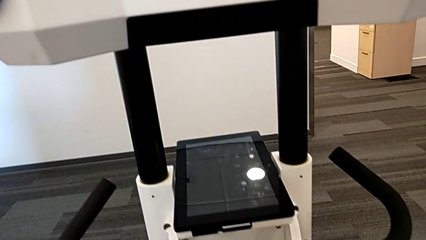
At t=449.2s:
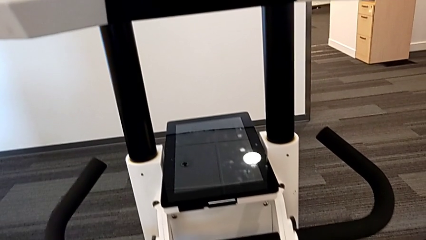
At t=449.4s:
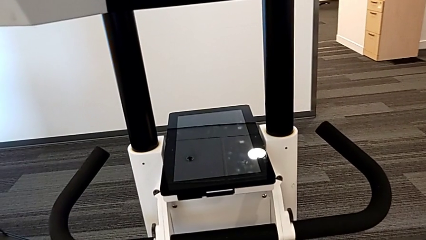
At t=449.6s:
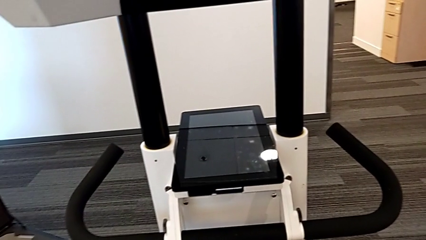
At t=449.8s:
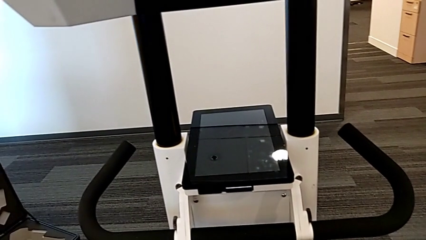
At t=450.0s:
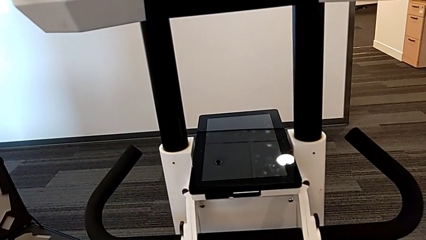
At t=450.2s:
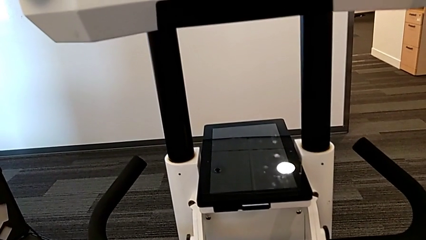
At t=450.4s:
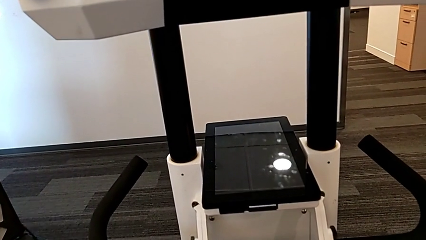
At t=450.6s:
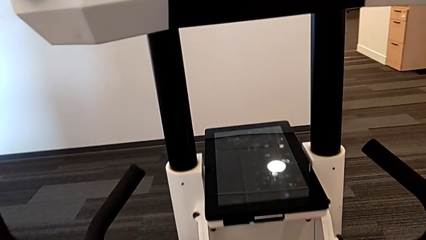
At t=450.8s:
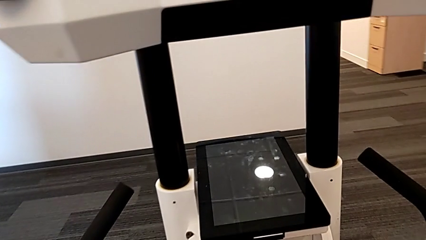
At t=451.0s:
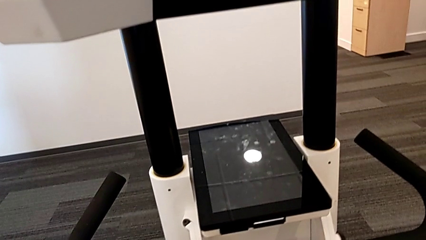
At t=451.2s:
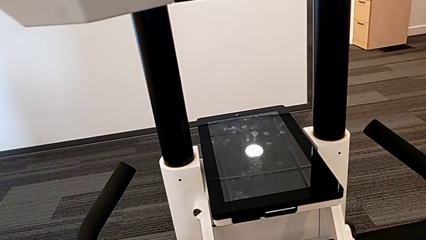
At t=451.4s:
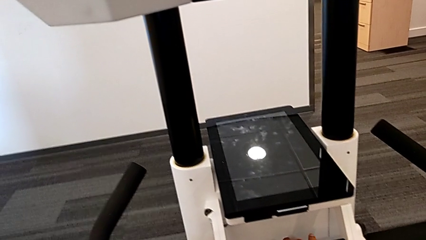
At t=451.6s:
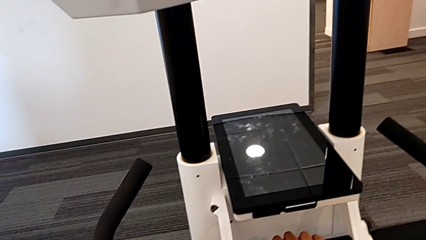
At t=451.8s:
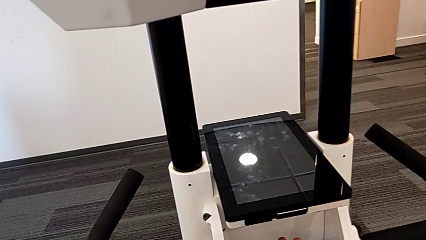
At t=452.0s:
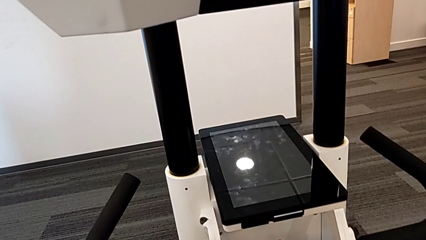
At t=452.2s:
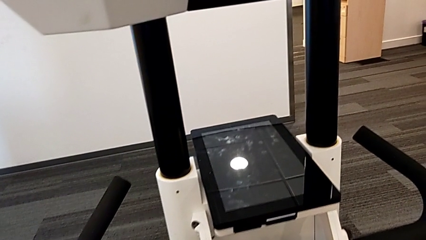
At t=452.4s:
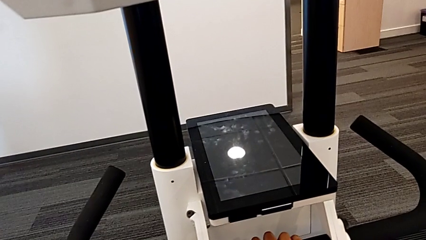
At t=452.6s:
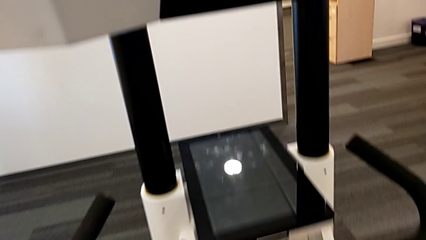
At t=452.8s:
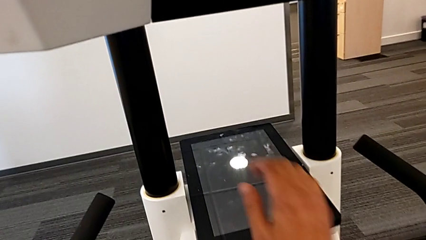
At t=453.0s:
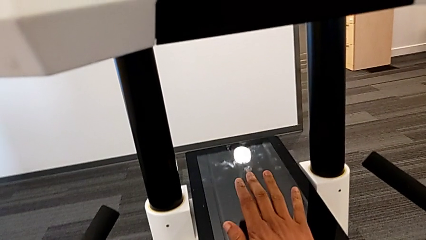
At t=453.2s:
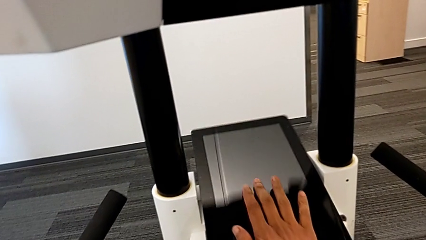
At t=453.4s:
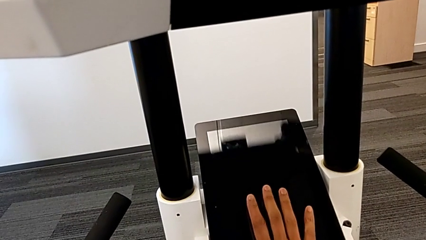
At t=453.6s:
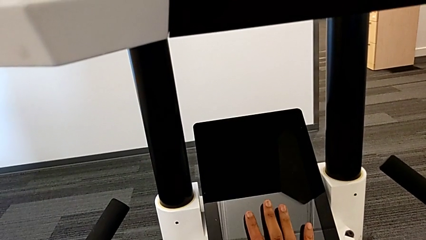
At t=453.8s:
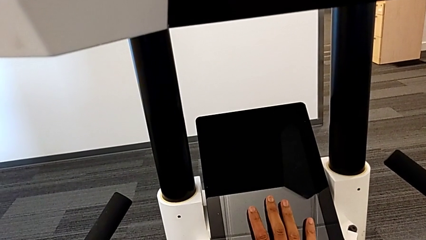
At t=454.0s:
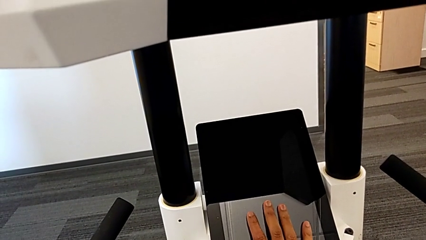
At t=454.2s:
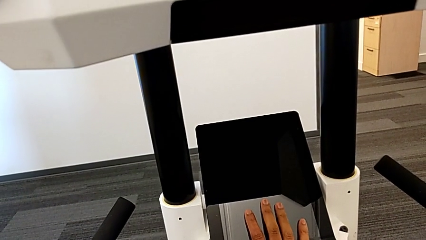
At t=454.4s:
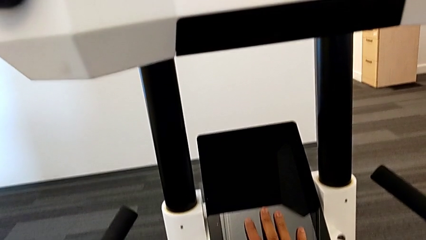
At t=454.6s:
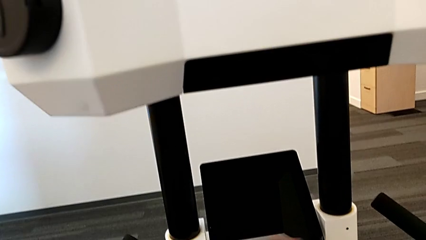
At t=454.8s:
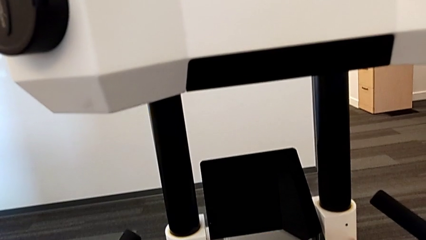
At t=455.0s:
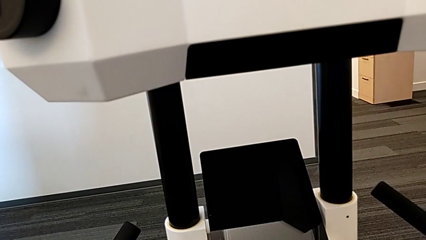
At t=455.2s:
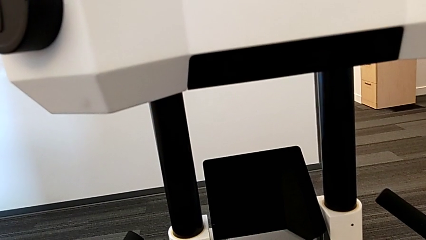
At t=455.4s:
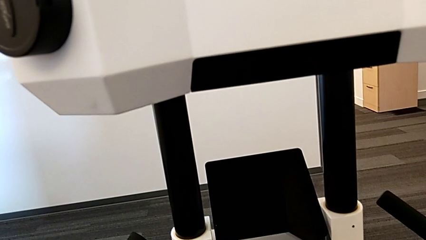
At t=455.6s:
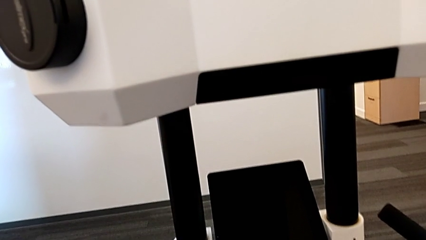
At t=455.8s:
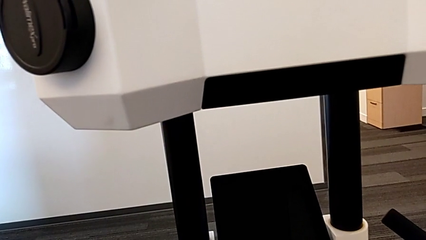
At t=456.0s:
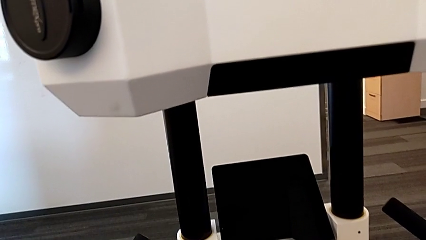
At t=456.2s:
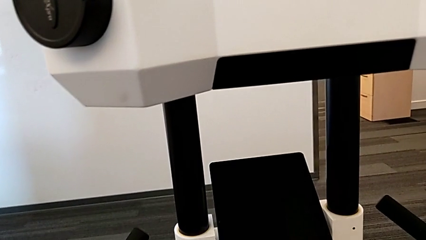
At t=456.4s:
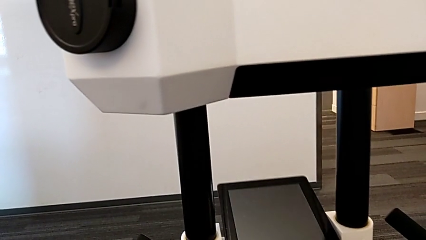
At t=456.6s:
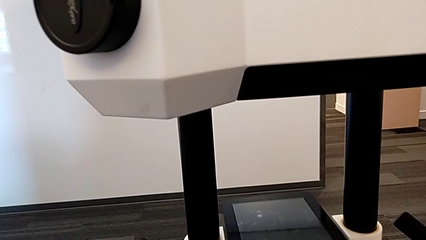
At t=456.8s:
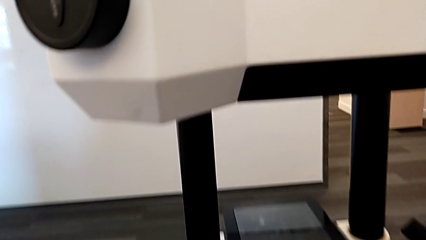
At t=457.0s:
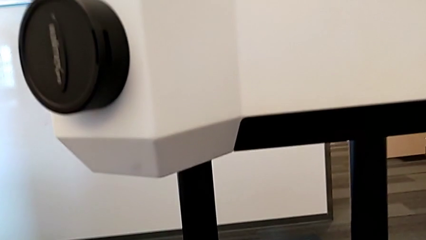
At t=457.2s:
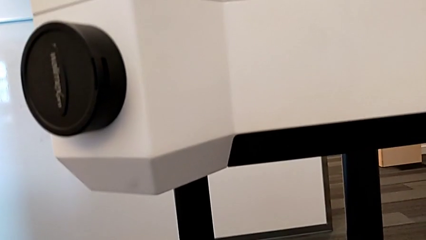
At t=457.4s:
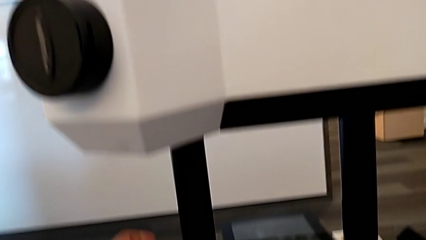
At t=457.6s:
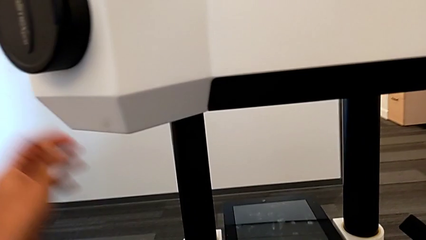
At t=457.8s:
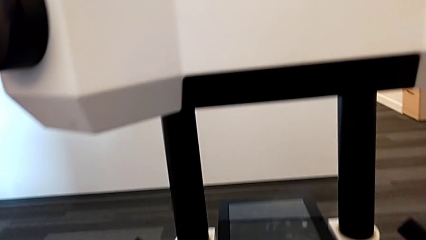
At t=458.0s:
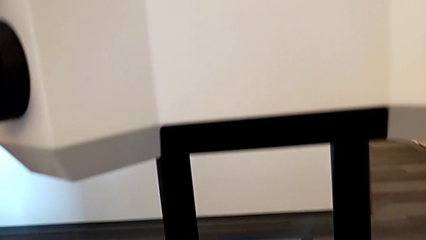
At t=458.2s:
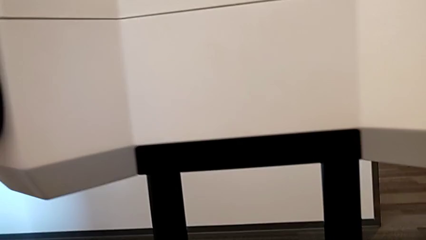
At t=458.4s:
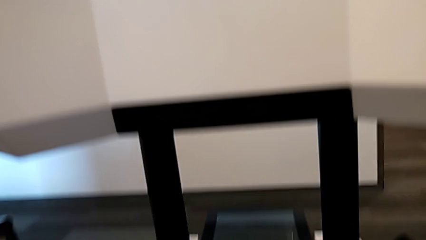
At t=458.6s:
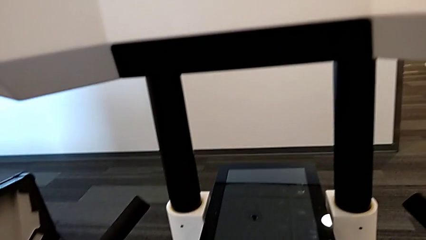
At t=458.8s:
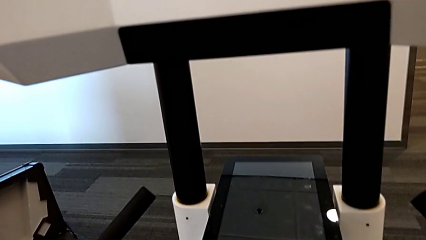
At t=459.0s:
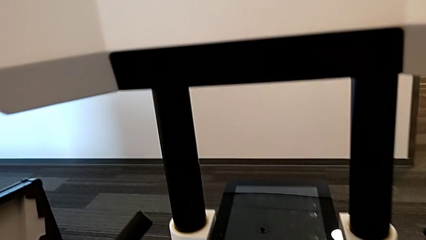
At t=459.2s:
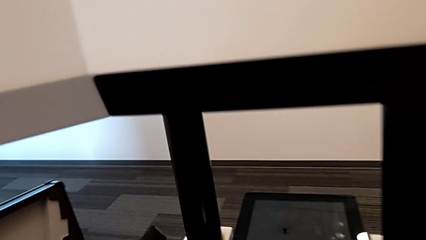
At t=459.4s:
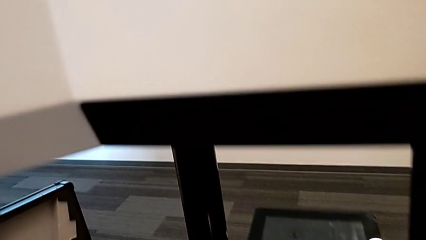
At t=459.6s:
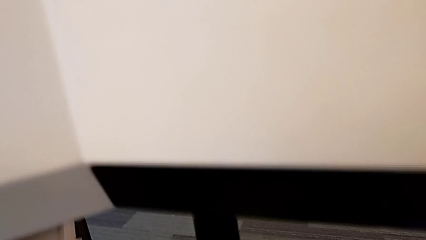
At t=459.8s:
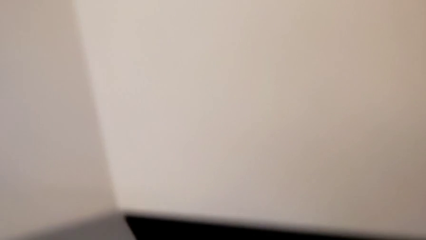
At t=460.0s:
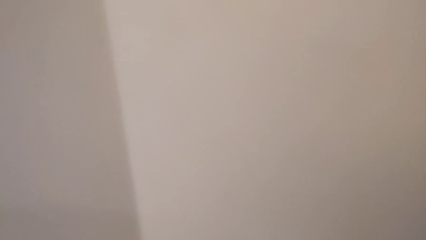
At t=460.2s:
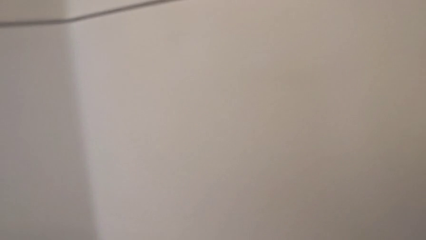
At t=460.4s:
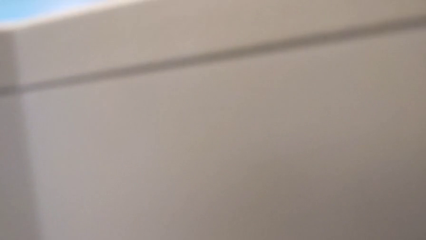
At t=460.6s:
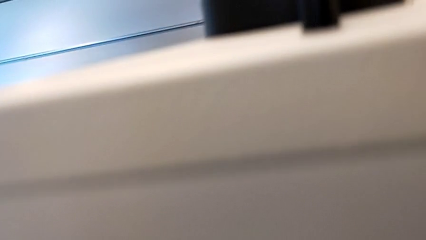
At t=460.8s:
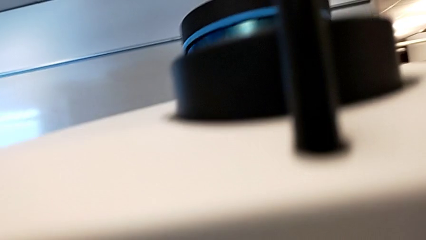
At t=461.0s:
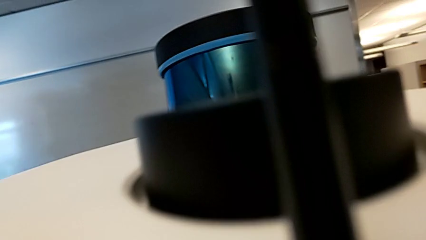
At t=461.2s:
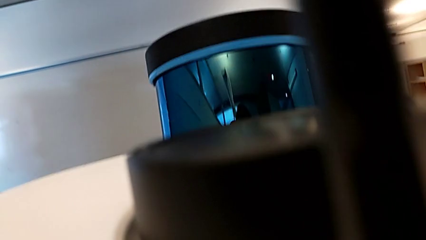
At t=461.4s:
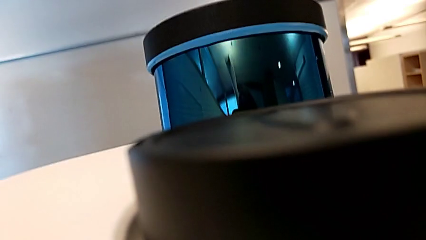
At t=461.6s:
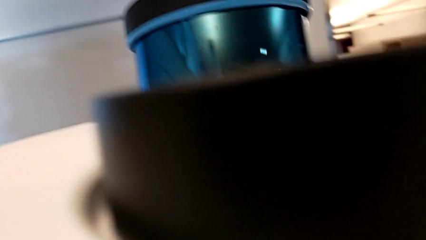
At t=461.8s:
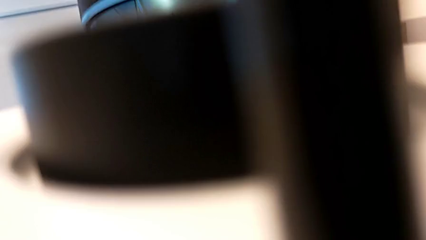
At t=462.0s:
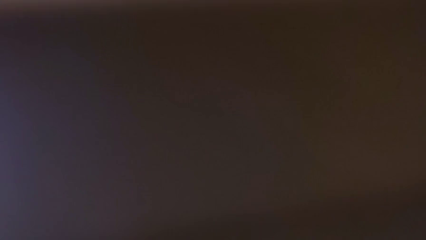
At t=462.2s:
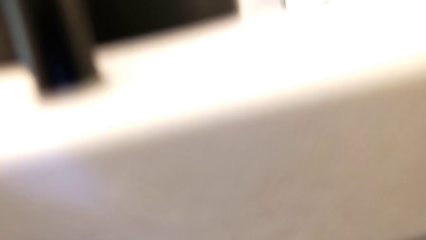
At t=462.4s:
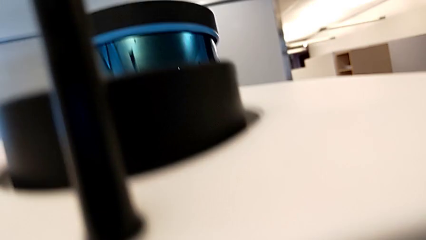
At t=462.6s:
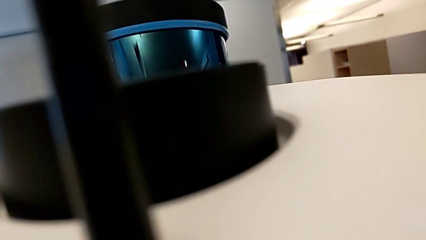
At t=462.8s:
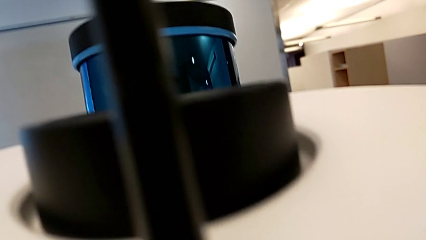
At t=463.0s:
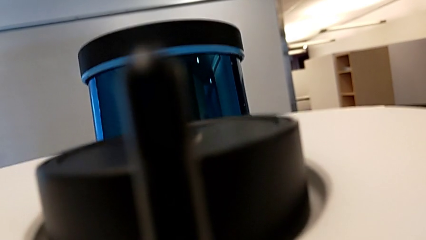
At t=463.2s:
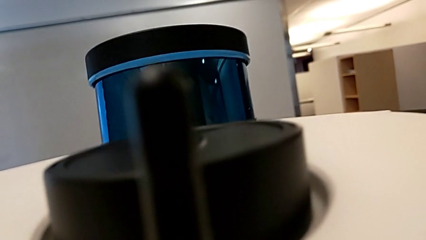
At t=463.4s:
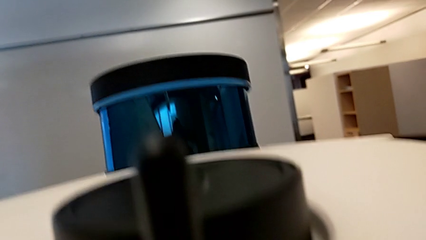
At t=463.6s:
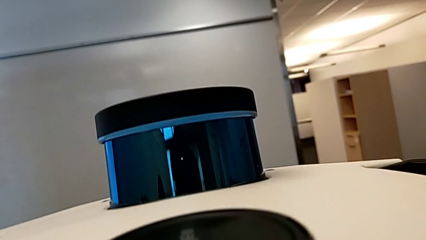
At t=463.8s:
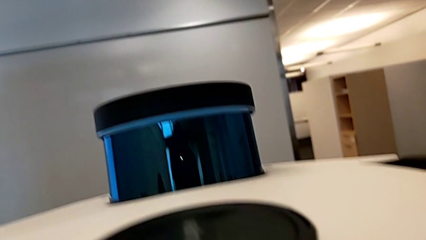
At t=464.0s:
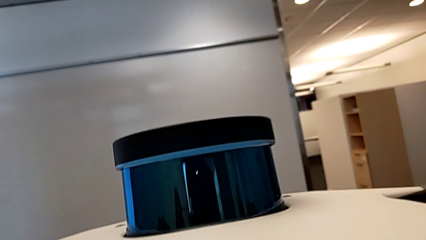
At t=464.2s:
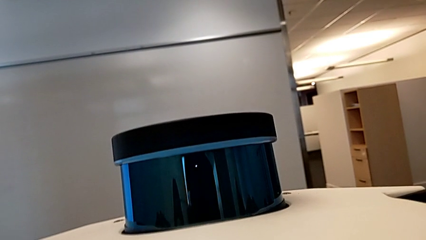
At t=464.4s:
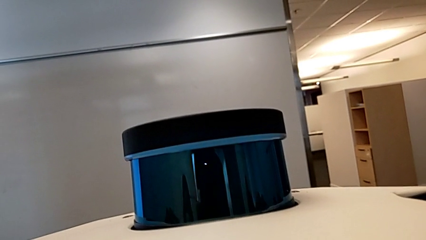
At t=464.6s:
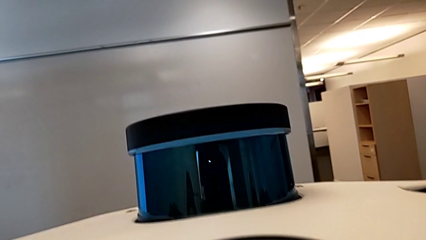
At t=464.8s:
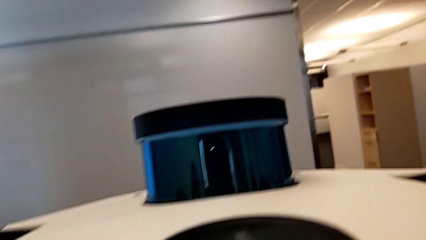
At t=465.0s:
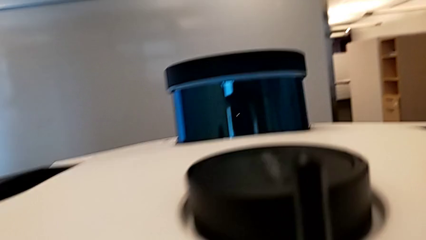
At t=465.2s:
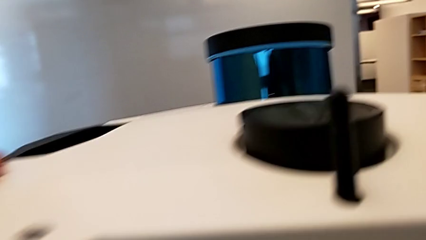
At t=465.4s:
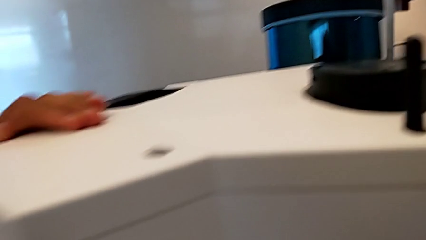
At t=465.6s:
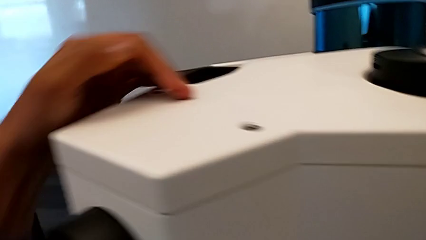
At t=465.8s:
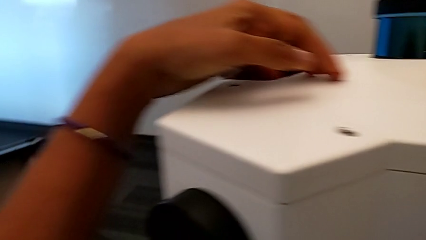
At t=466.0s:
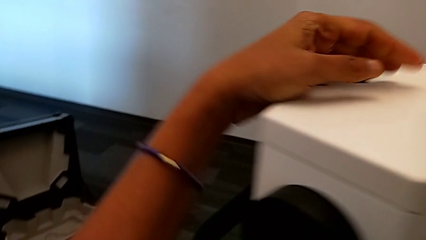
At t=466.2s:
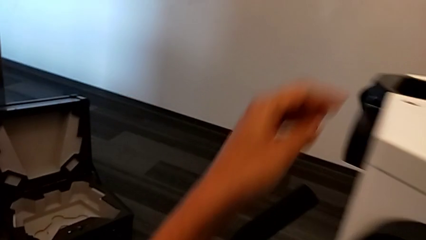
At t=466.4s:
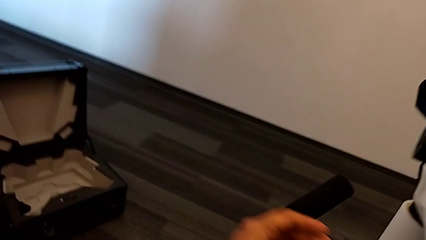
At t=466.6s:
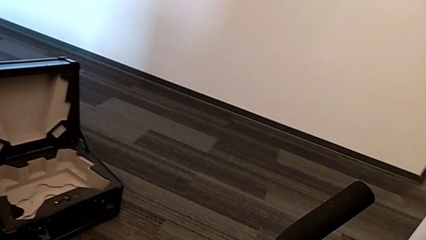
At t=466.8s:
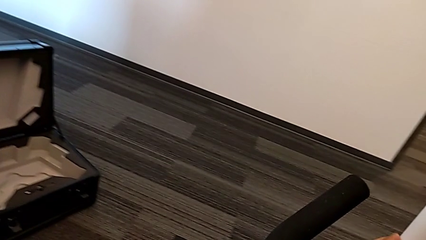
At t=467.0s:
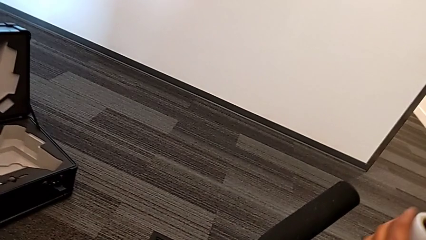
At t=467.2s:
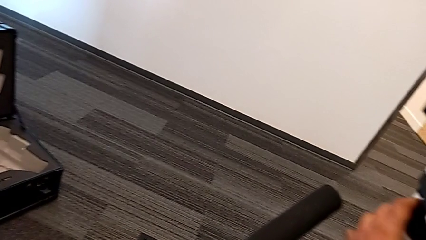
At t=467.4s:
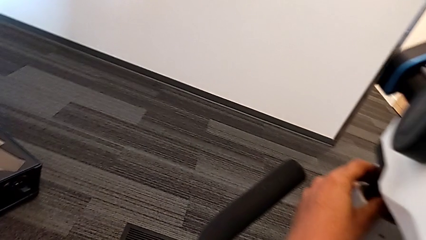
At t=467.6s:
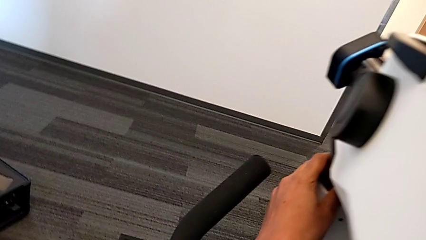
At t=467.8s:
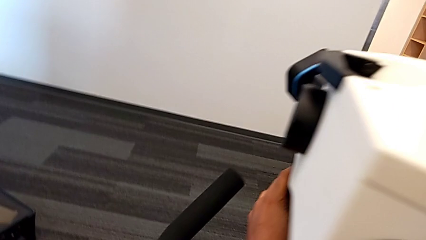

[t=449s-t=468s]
The camera wearer is pushing the M6 head down. They inspect the touch screen and begin to push the M6 head.
